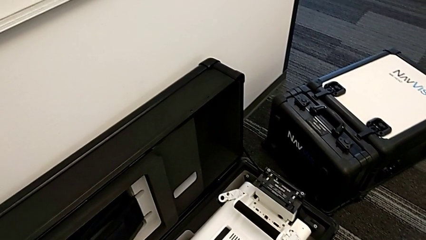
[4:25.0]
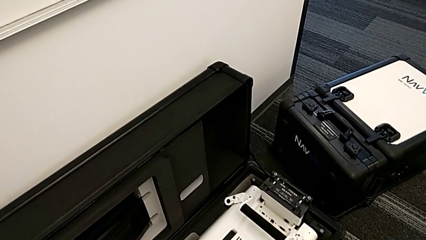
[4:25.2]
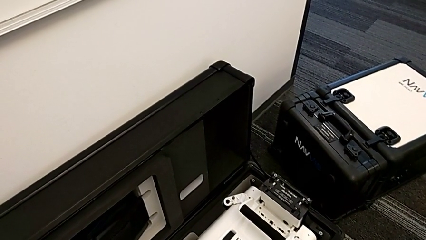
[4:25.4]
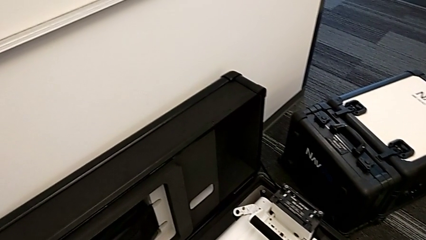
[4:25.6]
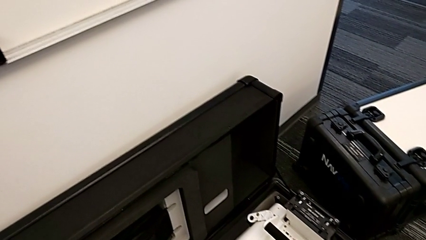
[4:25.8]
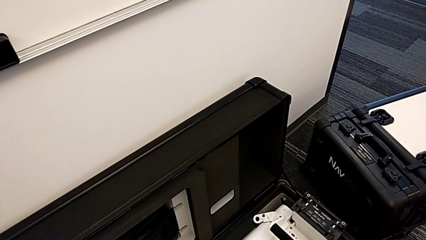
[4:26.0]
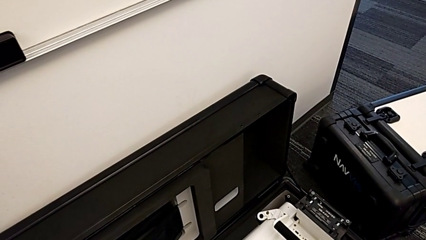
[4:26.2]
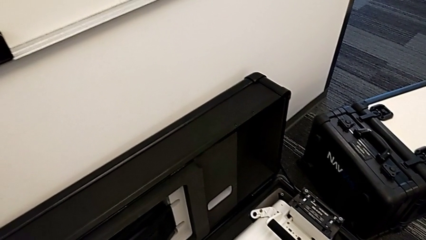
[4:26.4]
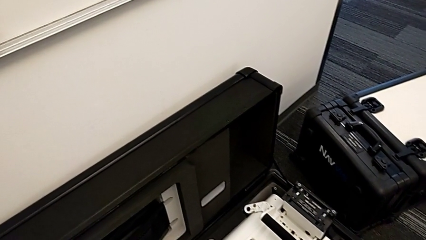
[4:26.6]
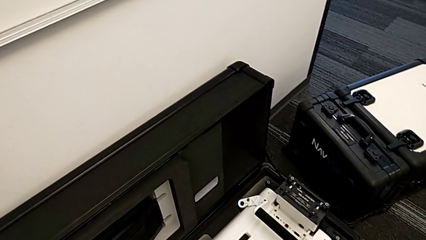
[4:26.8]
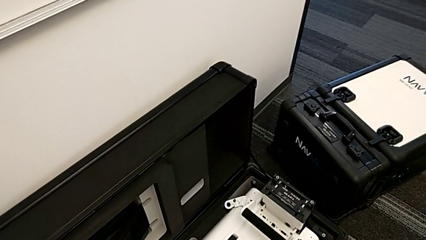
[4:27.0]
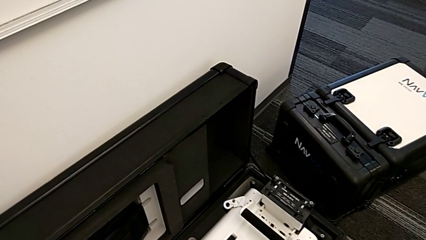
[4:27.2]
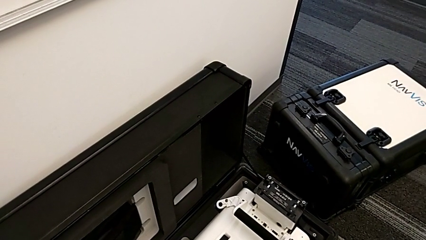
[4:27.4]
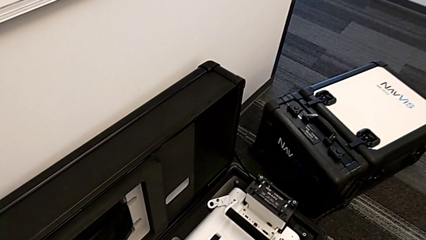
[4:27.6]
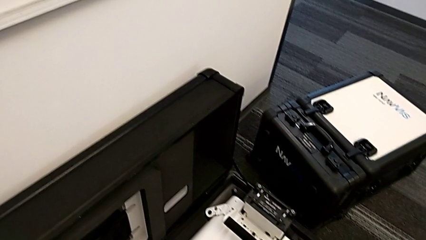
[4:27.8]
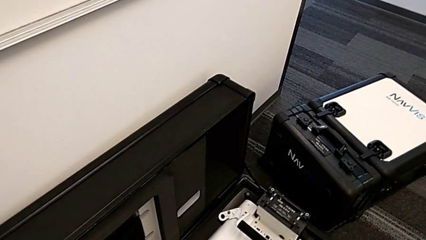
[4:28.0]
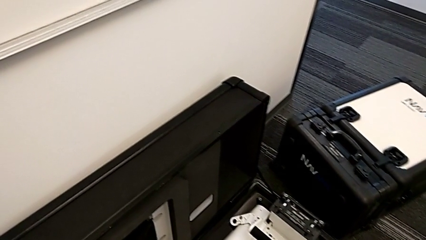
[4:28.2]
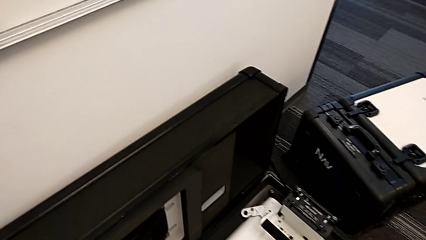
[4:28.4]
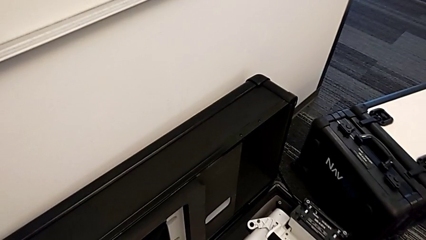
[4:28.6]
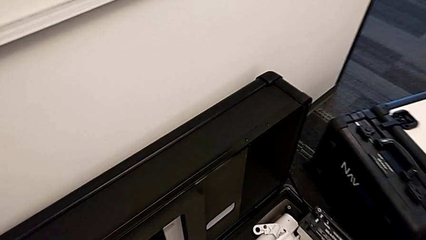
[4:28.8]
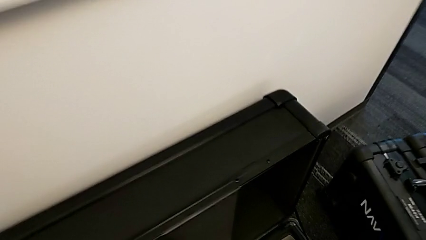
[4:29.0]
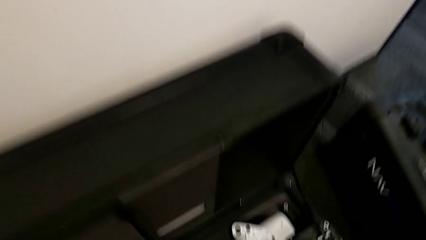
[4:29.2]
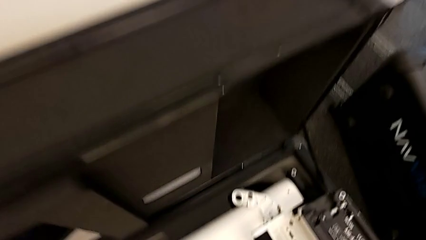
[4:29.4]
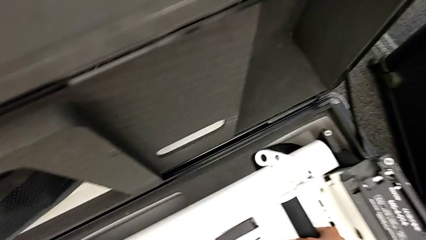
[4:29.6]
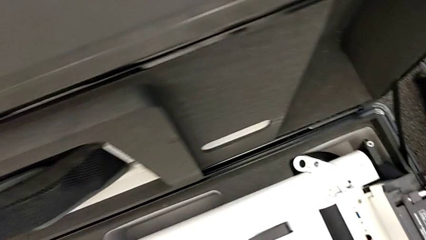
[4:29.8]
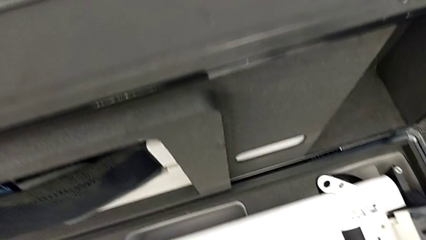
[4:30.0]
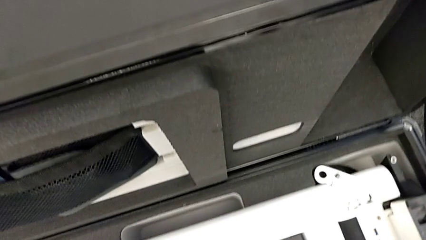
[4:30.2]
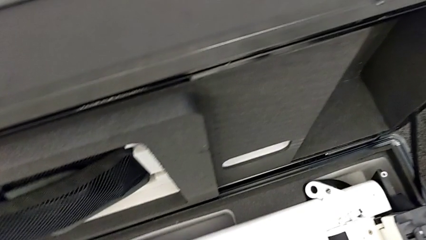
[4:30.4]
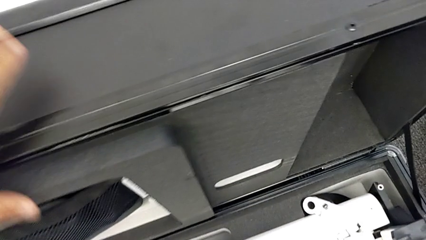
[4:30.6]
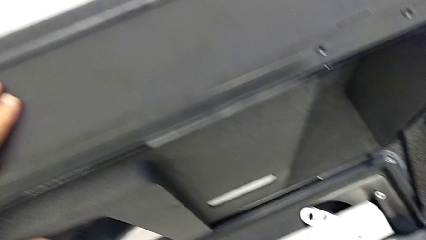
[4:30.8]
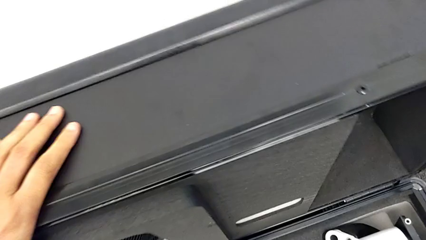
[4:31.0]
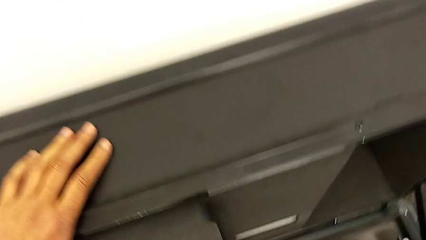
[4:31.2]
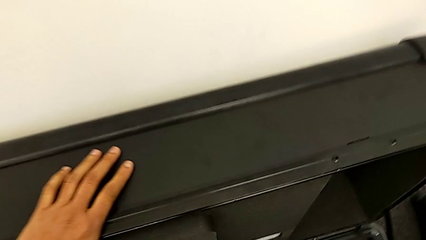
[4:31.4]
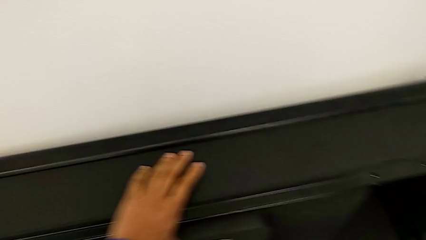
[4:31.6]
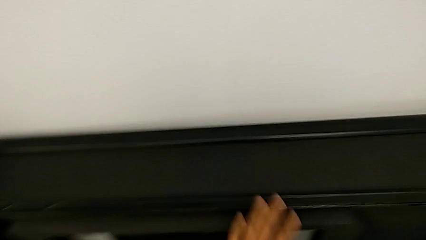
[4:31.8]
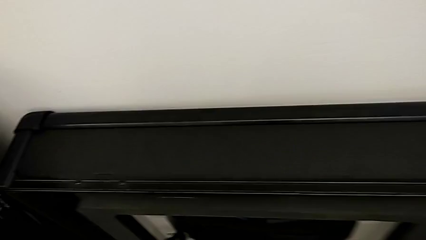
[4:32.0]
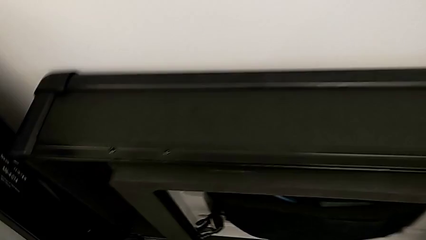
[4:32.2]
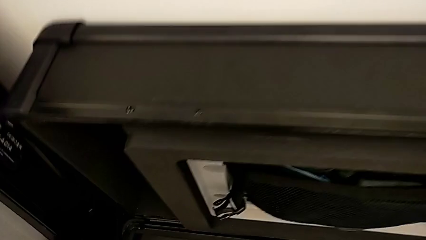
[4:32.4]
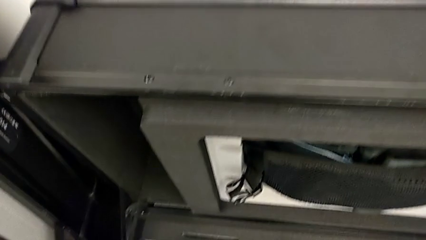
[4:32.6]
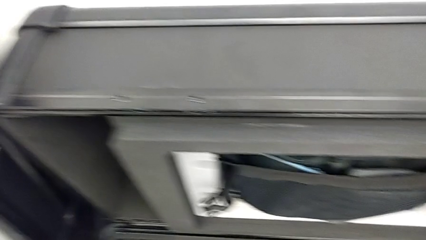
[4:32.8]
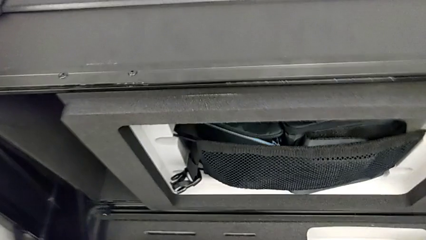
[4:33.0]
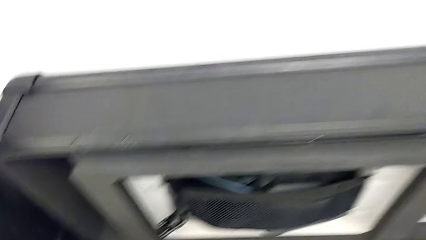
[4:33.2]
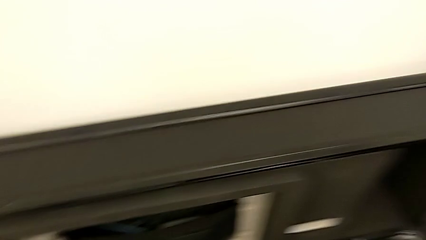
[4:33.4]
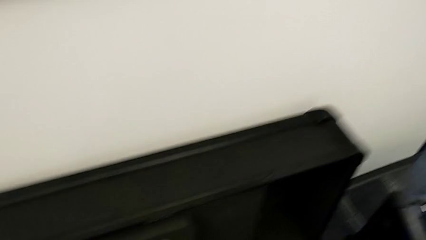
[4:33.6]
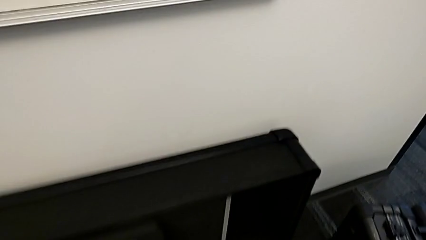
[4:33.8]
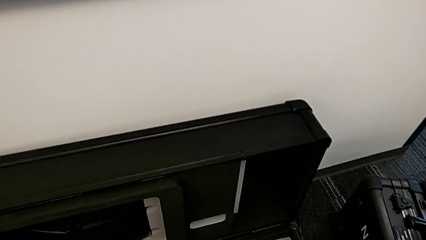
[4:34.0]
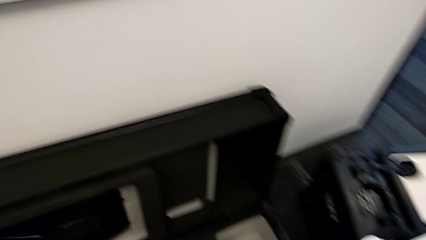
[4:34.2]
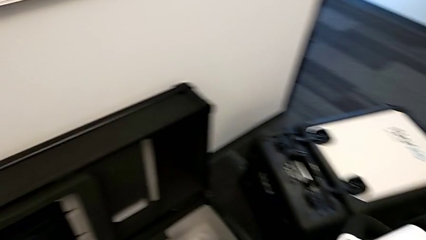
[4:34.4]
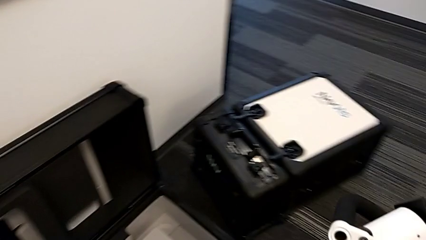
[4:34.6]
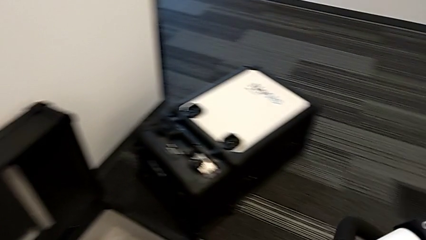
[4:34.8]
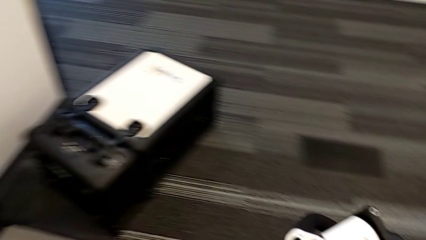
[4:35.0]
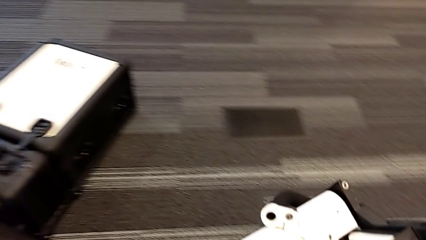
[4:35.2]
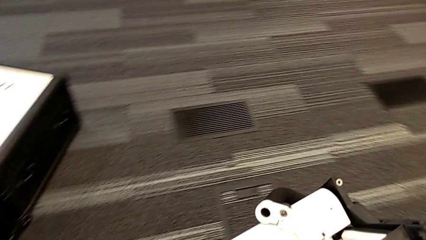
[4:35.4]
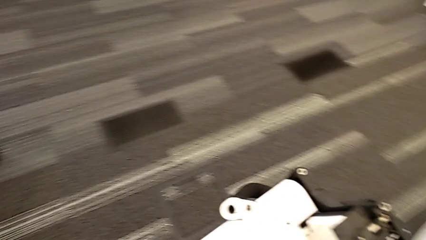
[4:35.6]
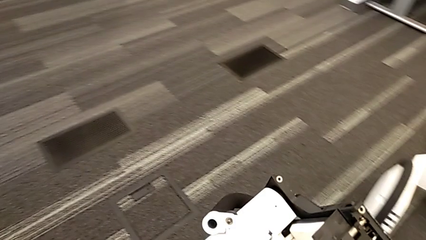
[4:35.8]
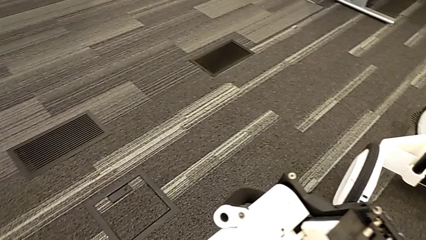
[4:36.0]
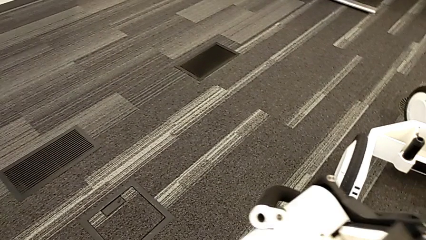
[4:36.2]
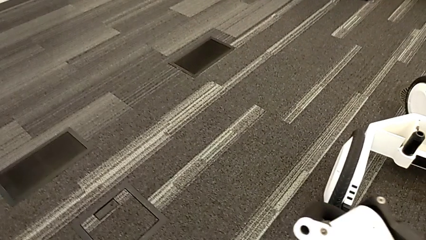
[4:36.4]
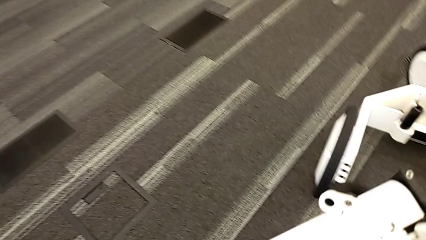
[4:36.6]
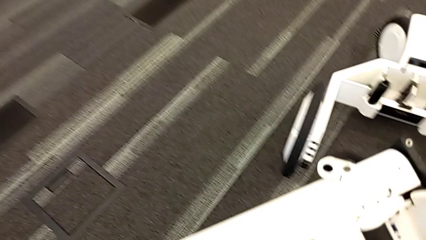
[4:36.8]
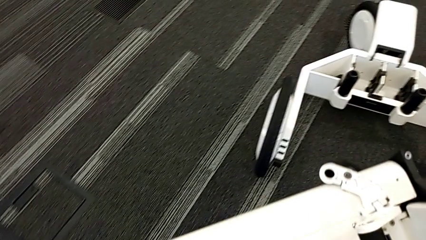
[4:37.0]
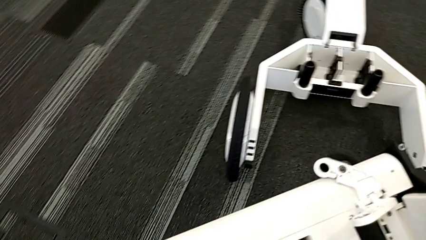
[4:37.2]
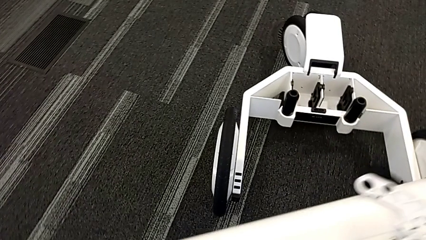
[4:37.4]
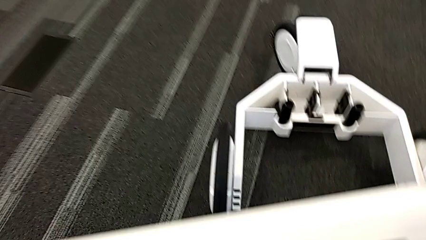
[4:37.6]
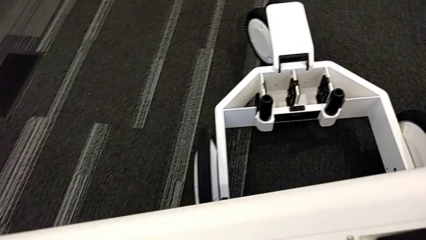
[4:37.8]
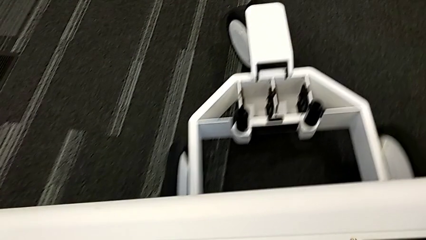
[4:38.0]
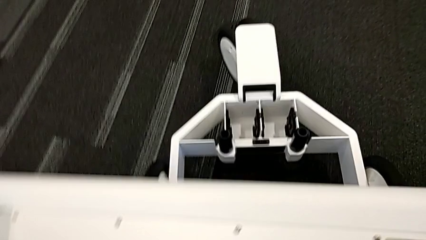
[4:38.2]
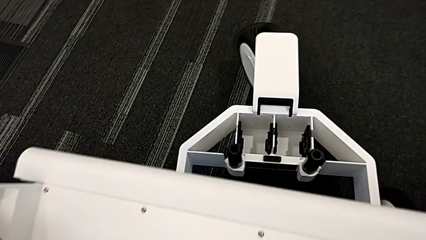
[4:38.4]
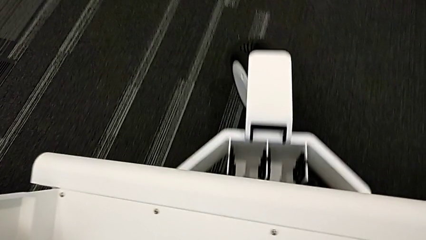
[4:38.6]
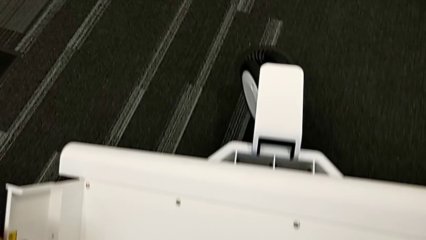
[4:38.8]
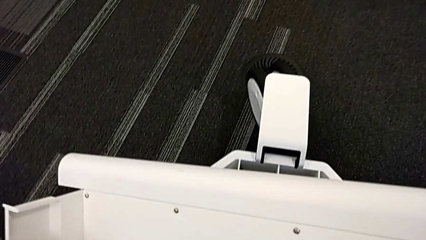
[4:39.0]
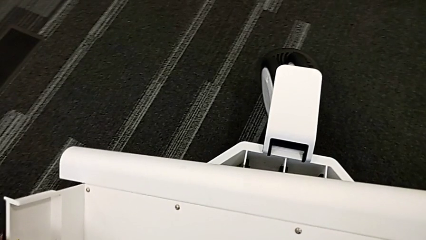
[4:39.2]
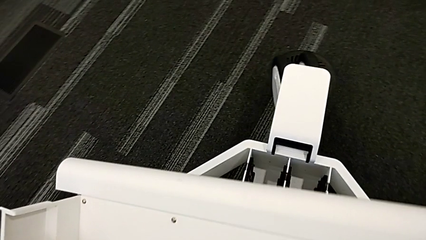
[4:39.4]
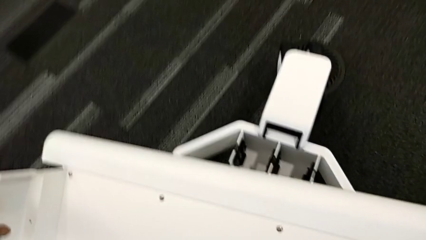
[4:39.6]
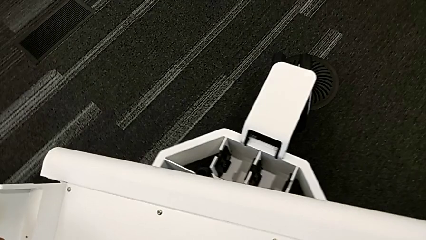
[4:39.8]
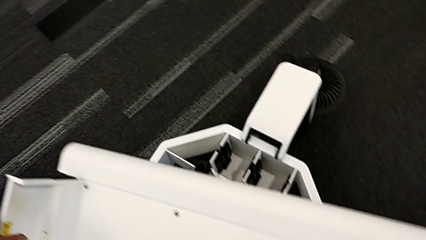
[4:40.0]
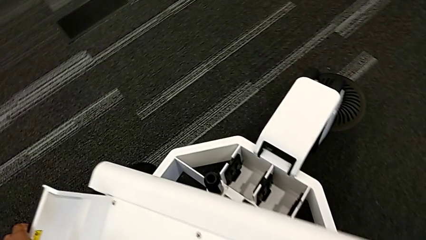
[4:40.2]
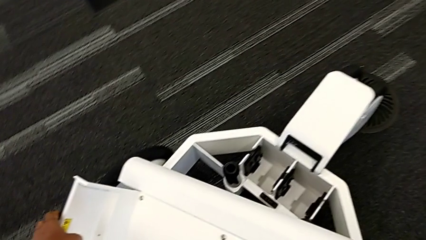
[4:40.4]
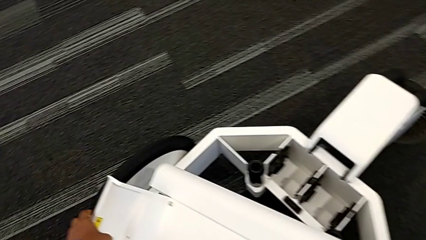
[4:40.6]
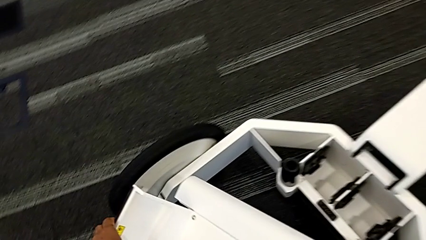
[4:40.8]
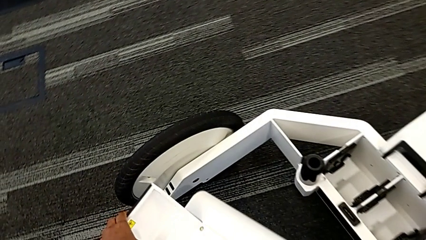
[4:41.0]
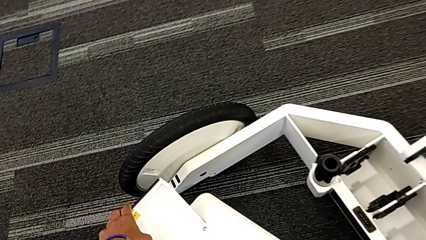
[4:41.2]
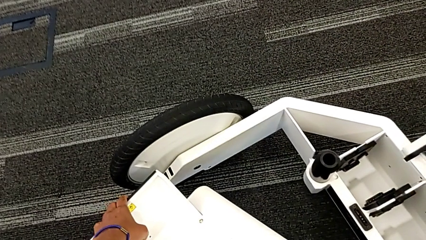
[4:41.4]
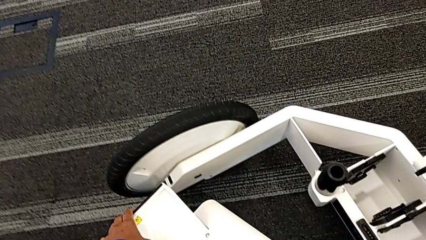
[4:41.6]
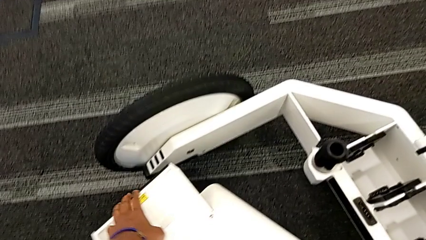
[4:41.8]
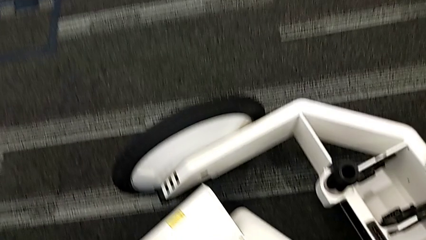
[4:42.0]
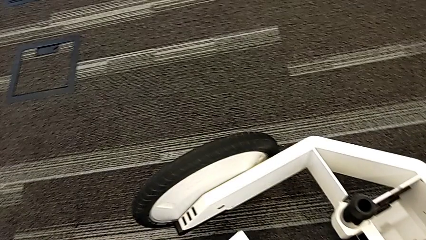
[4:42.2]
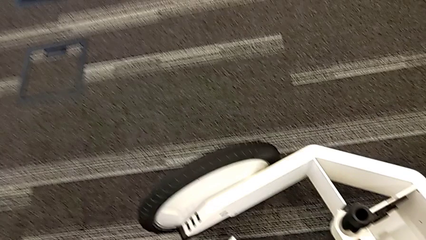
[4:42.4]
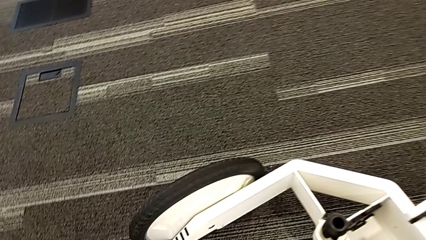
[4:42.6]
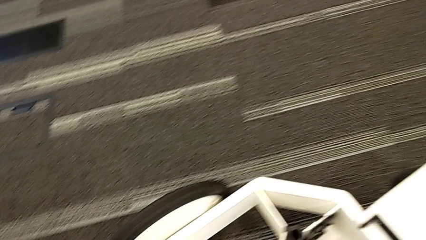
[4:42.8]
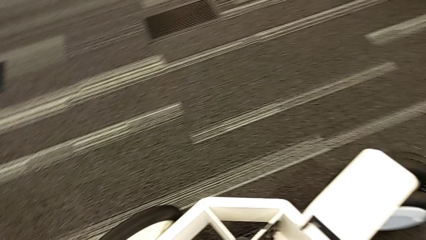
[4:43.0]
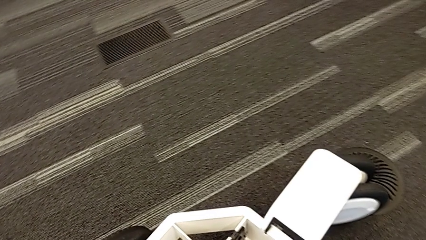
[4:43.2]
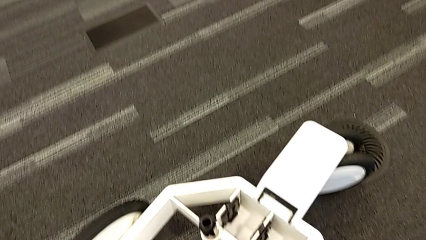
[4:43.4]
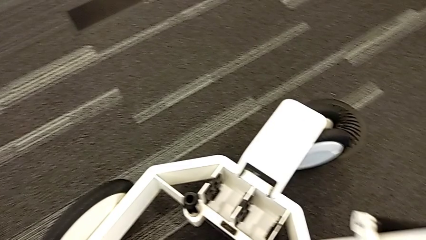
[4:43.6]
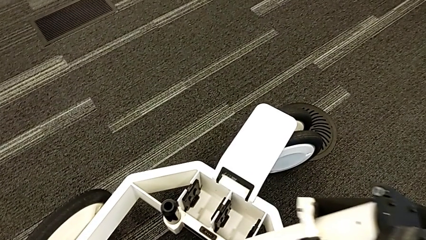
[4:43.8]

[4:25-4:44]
The camera wearer is assembling the M6 body into the base of the wheel unit. They keep lifting the M6 body.
